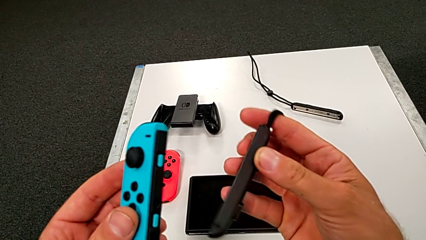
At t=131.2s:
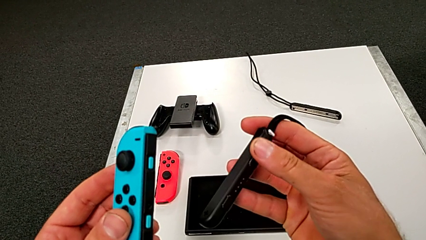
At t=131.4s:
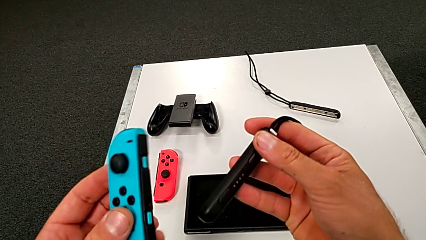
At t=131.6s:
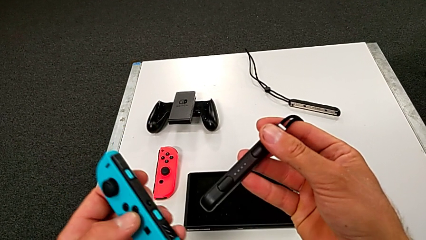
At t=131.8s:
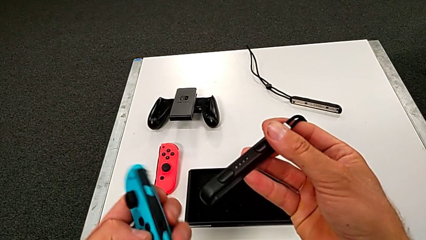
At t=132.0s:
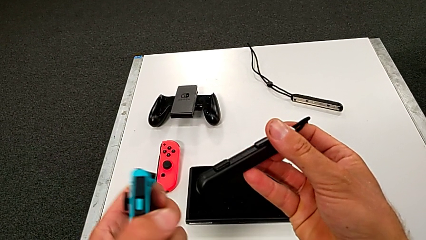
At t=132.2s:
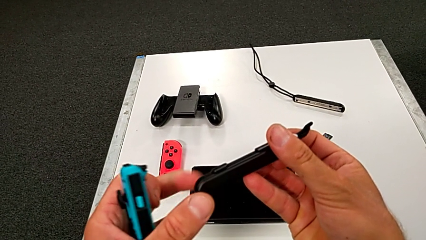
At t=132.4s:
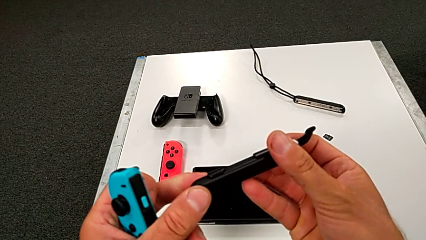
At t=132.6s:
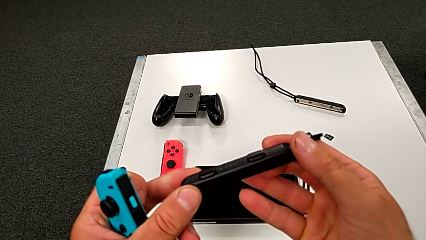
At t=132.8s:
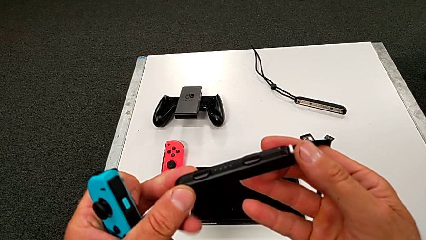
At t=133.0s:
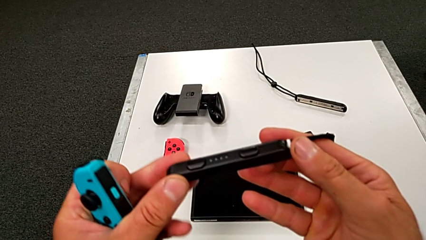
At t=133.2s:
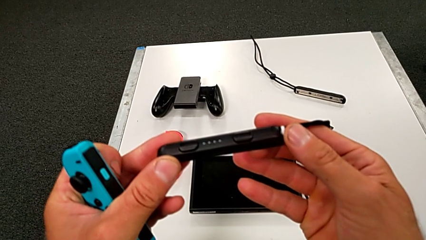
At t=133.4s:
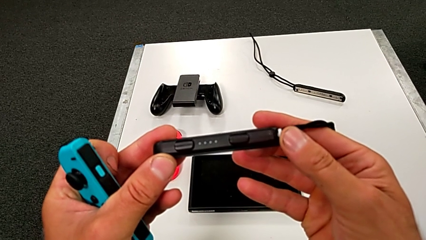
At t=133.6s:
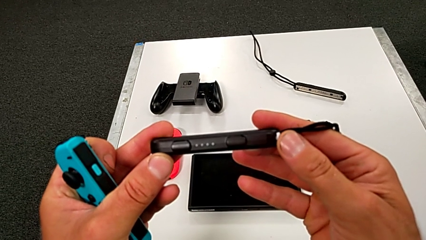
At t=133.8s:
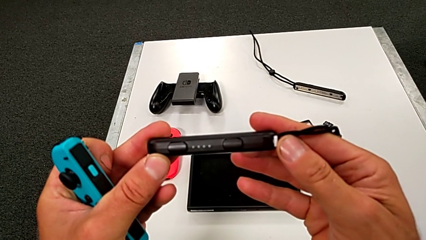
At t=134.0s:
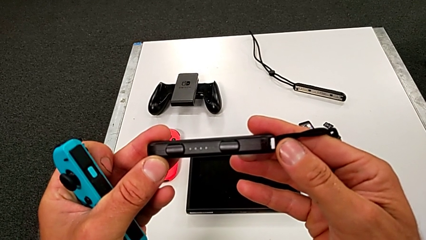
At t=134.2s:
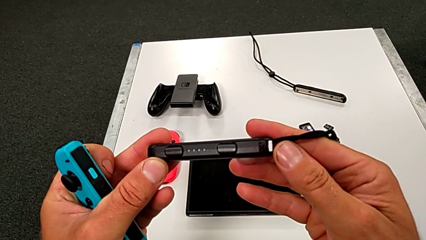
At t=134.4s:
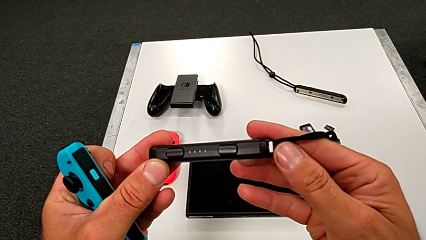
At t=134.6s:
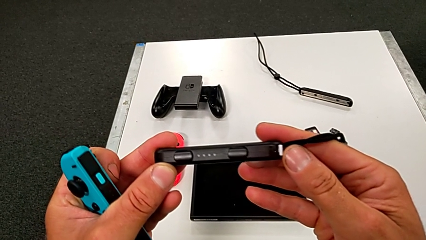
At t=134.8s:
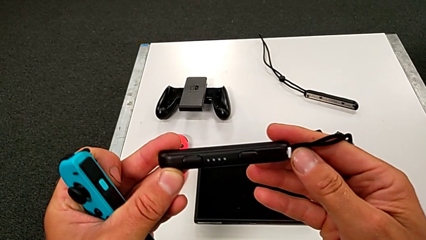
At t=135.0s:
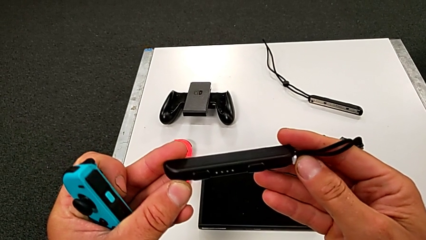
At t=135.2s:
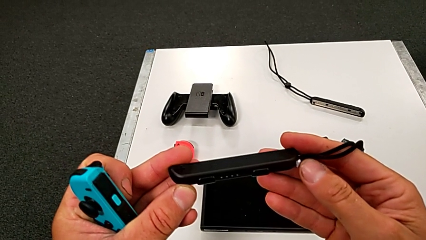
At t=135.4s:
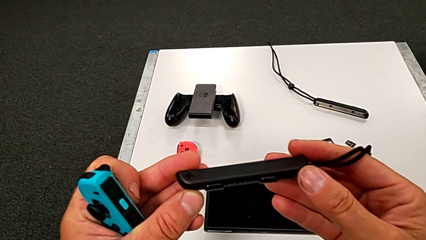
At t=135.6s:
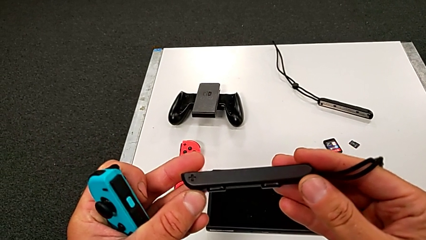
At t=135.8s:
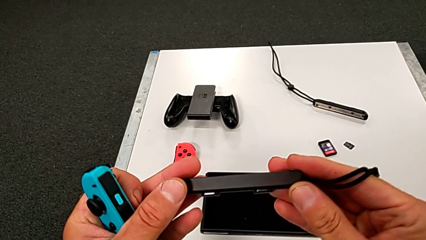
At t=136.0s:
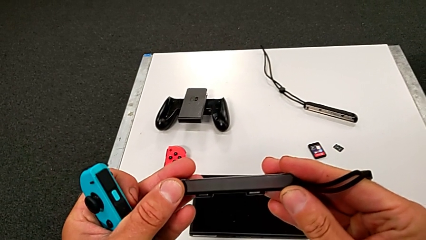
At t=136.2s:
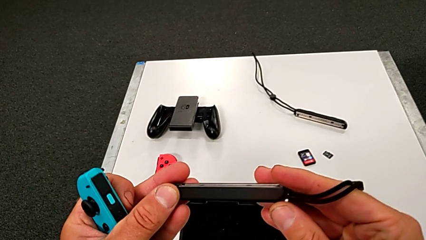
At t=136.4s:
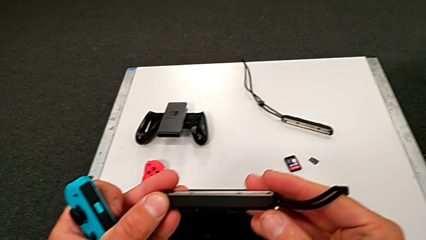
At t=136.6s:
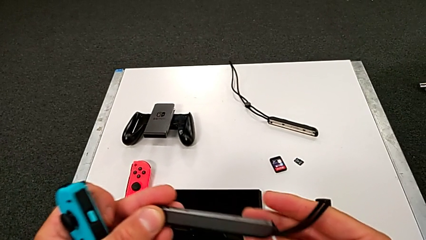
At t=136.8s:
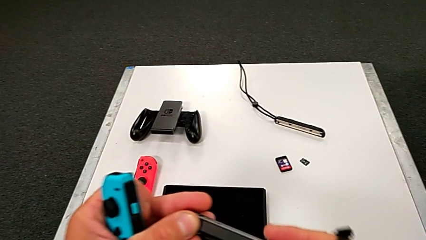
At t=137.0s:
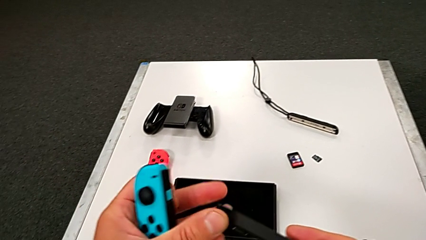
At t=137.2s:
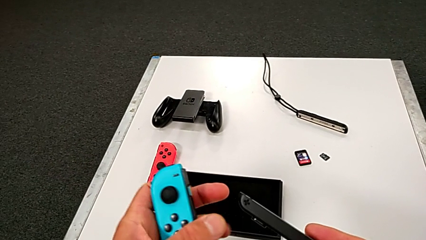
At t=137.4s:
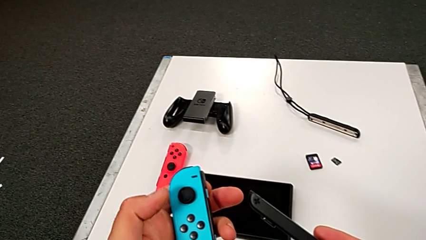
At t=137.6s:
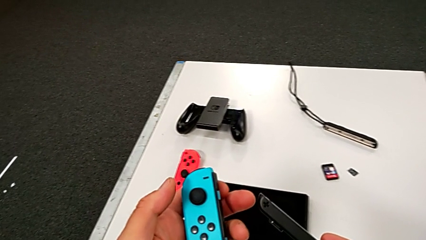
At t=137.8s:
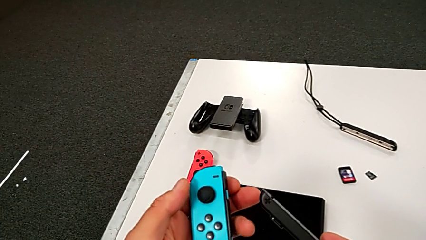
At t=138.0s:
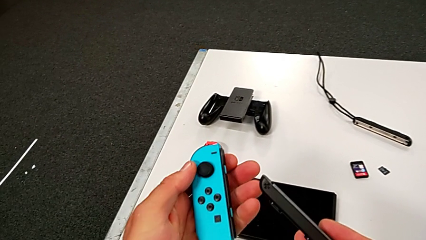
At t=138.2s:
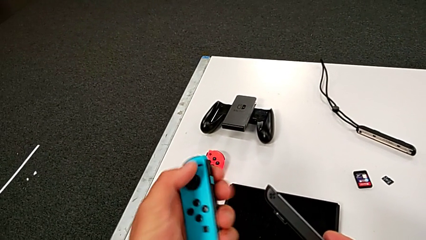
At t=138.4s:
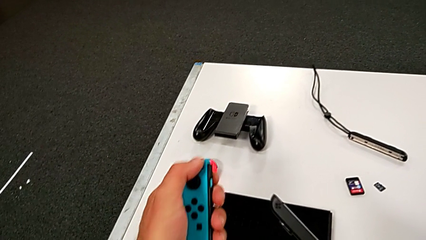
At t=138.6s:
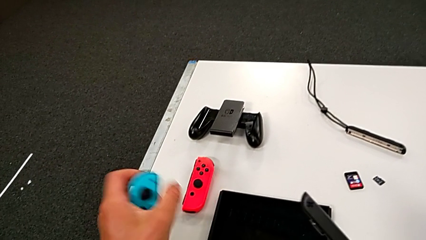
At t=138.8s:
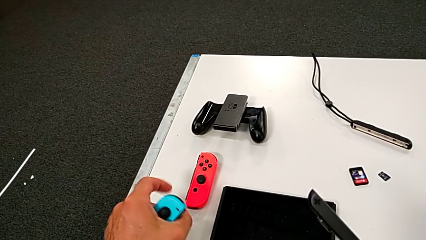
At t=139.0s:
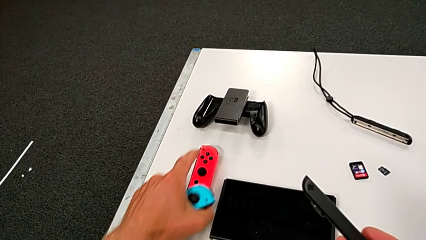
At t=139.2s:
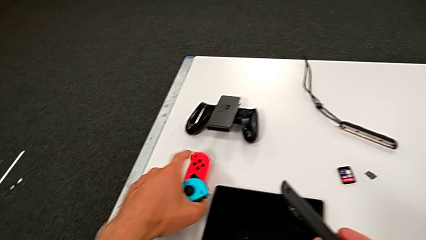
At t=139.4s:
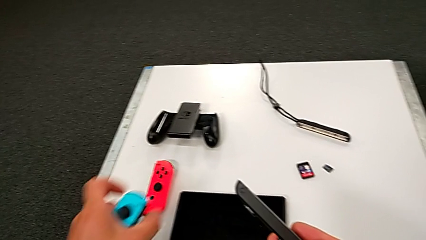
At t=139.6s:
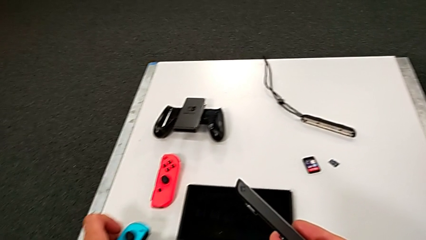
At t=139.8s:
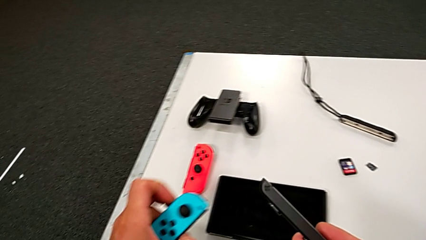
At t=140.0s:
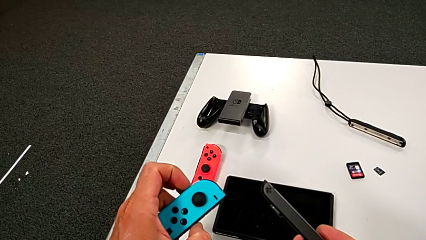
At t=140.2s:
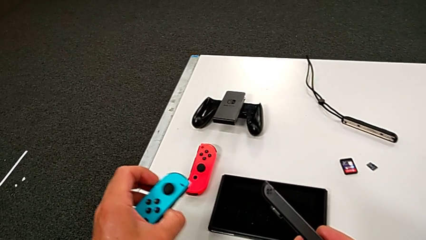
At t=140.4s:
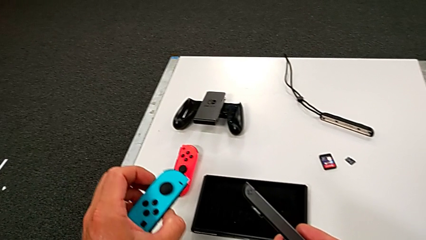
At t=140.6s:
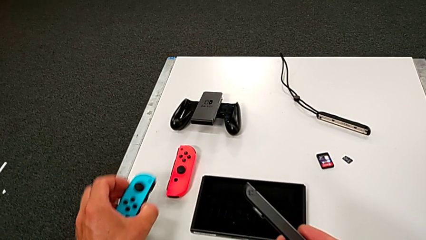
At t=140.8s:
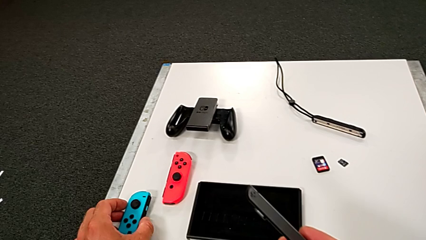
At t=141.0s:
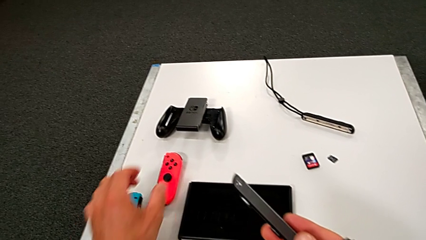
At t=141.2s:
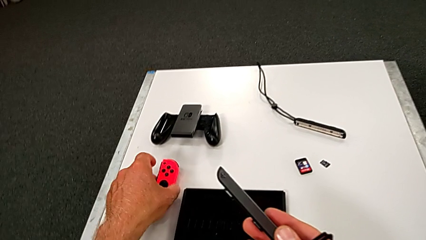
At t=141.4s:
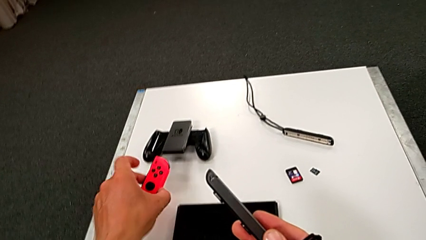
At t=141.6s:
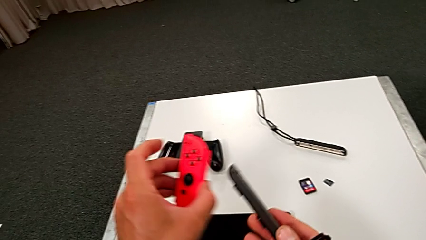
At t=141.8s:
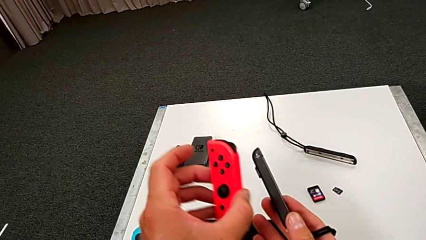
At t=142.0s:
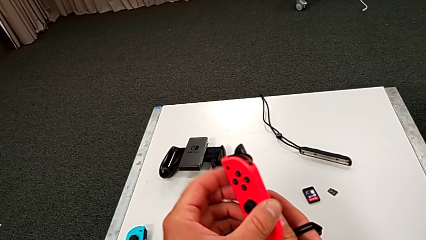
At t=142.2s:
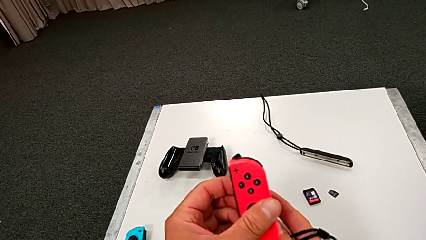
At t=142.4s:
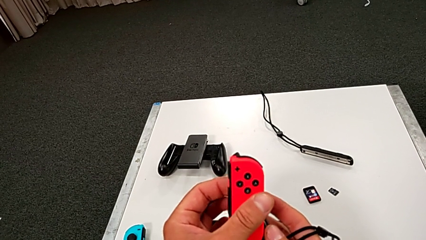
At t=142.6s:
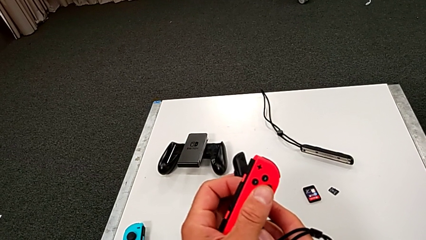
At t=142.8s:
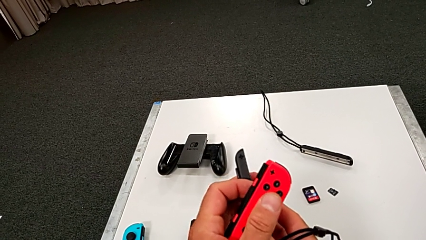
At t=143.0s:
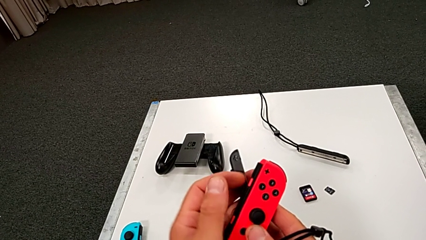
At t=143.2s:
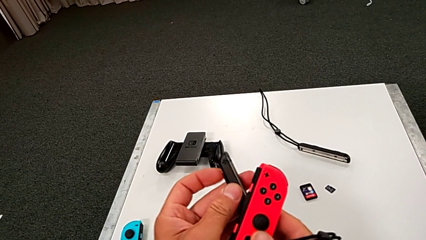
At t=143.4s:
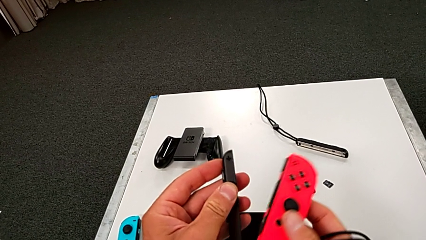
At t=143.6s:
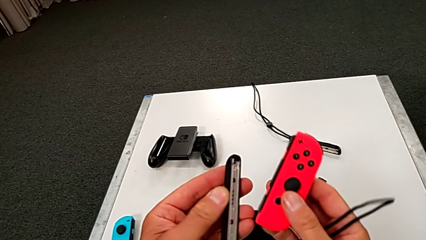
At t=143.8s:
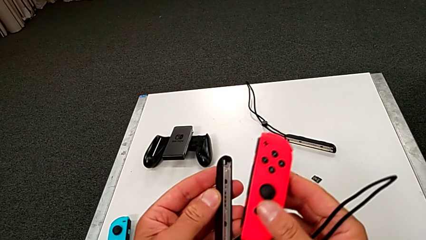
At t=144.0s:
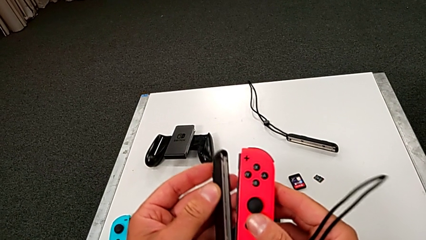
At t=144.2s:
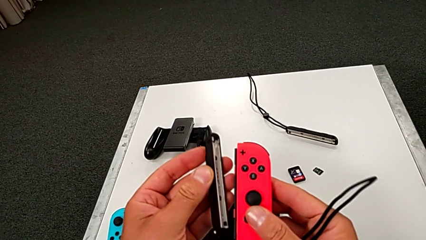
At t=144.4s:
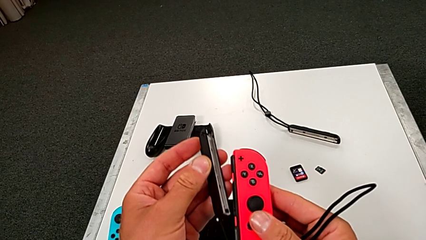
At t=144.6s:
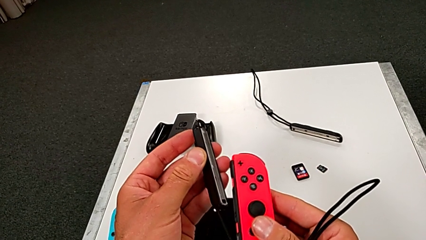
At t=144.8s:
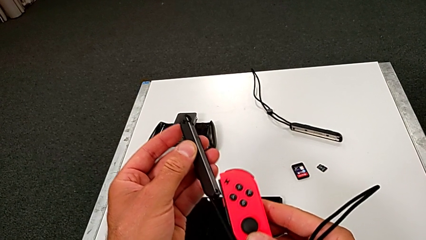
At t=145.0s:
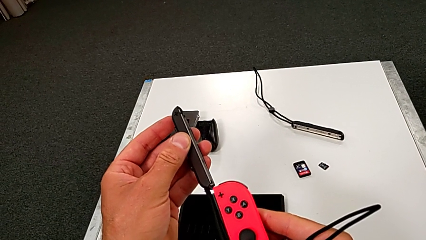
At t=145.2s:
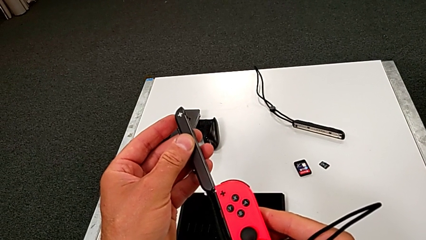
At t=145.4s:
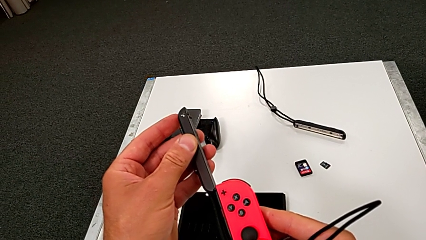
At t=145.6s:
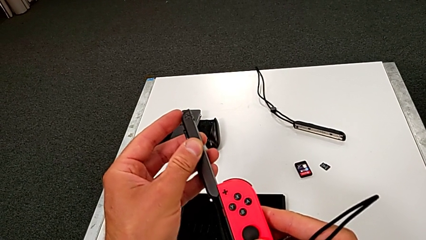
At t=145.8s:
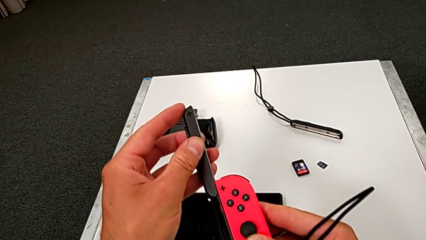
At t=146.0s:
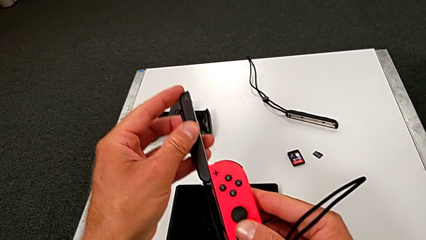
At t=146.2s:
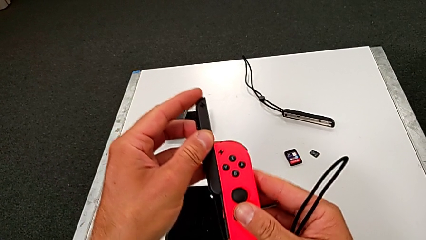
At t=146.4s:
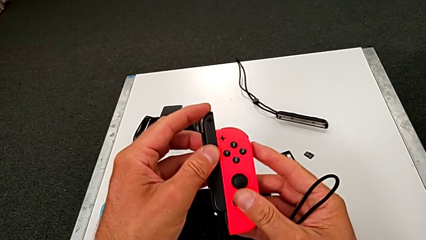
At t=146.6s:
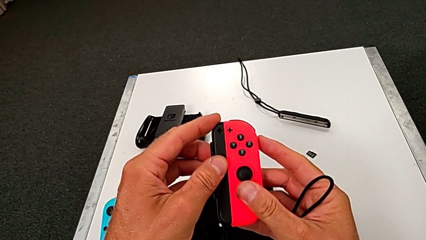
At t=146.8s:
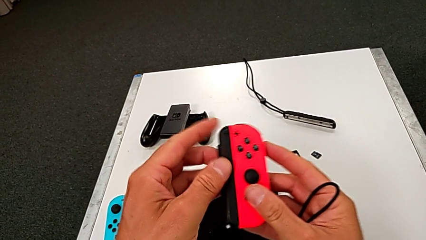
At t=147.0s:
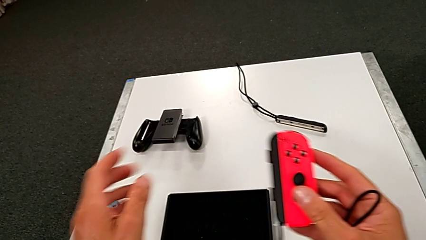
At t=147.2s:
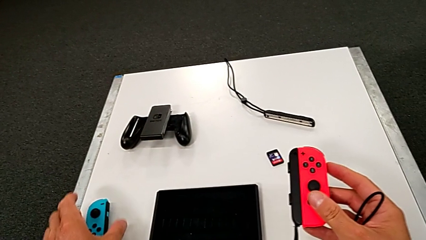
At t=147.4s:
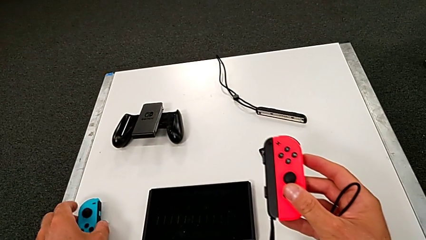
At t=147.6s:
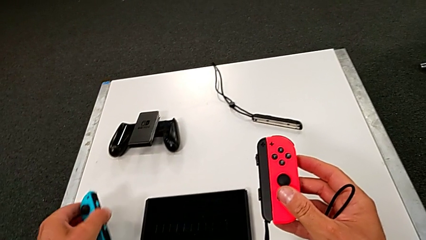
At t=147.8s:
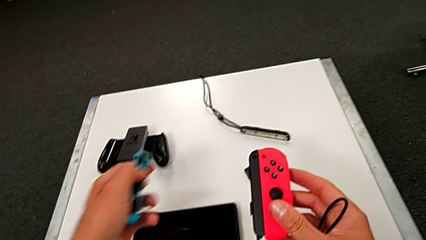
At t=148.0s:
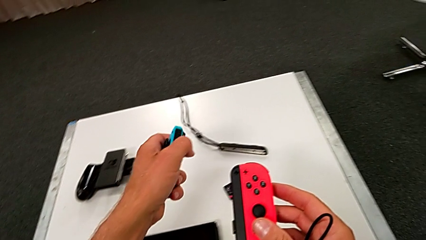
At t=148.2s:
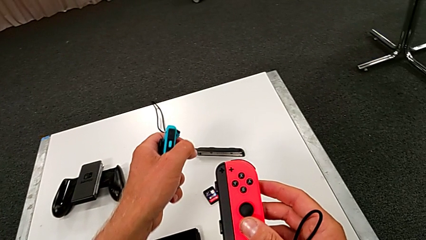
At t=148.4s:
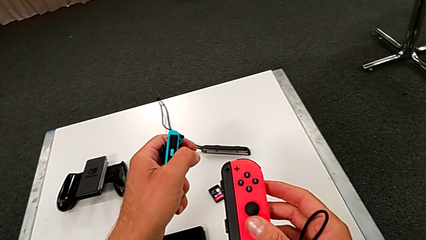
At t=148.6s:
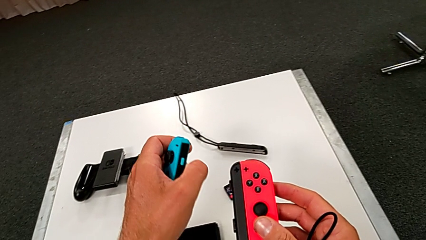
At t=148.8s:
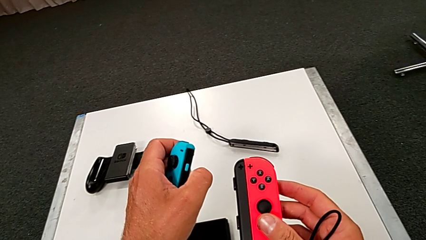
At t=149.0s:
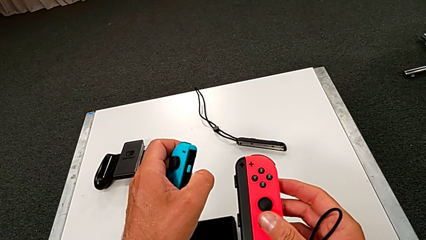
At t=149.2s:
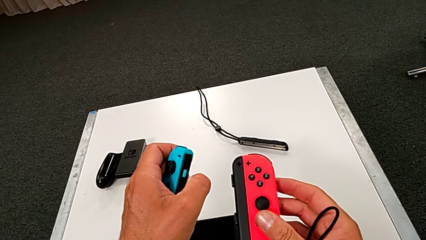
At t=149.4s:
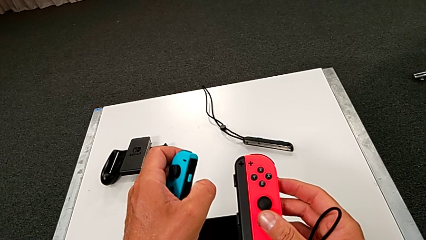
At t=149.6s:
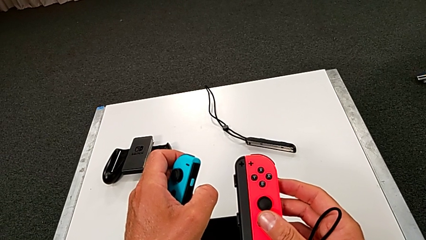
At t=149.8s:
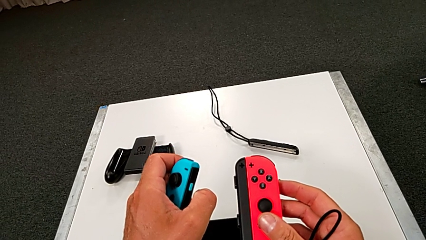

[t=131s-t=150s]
The camera wearer is inserting the red controller with the joy strap. They insert the red Joy-Con controller.
